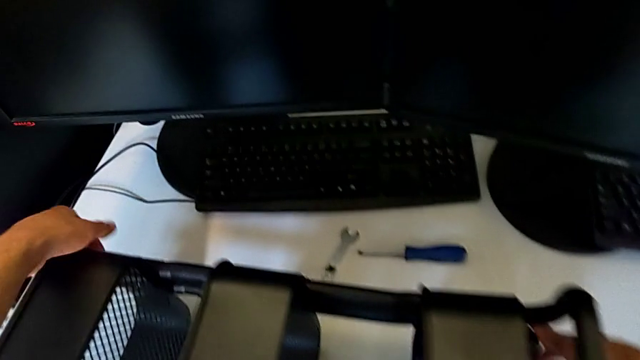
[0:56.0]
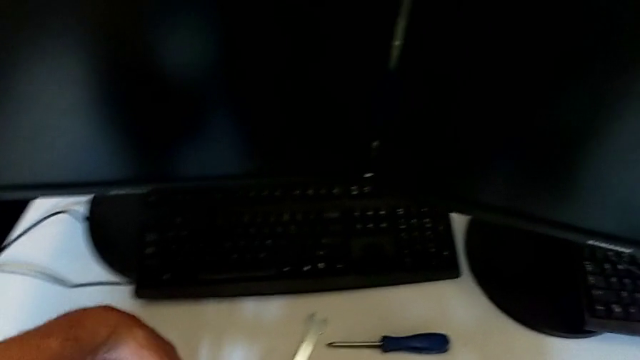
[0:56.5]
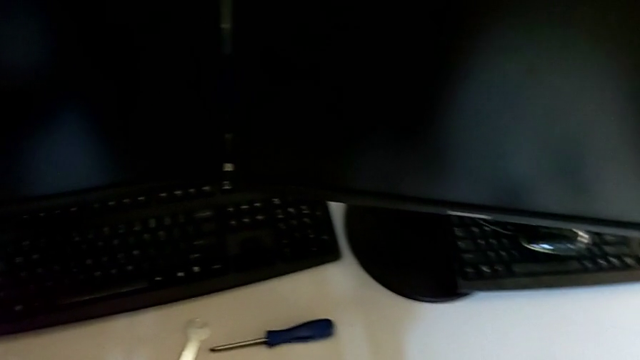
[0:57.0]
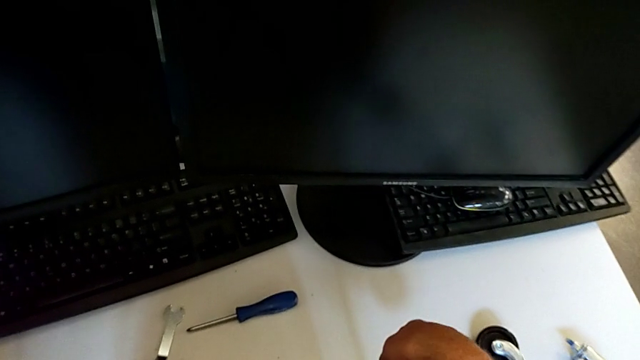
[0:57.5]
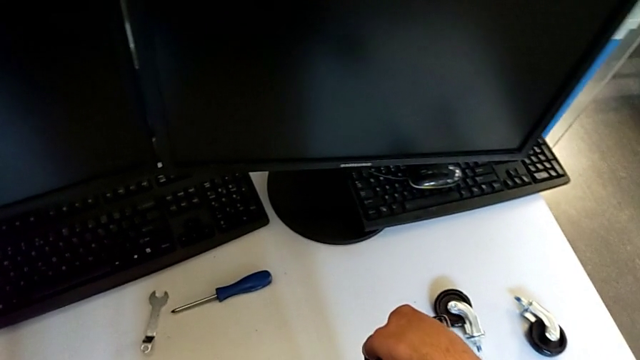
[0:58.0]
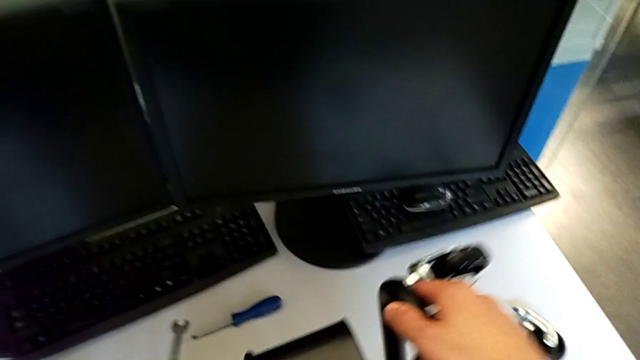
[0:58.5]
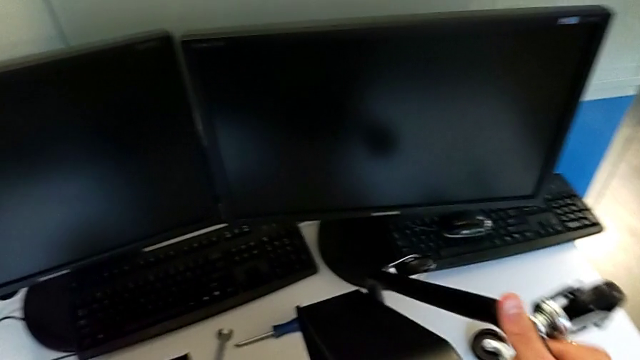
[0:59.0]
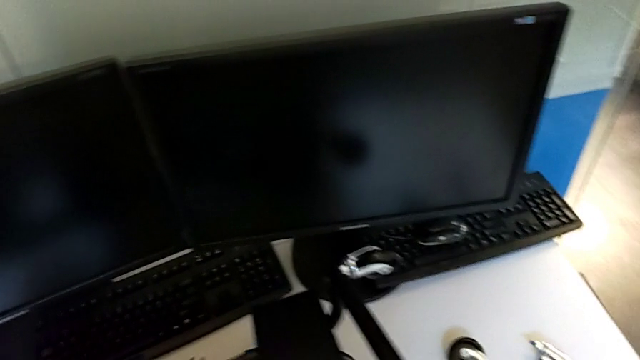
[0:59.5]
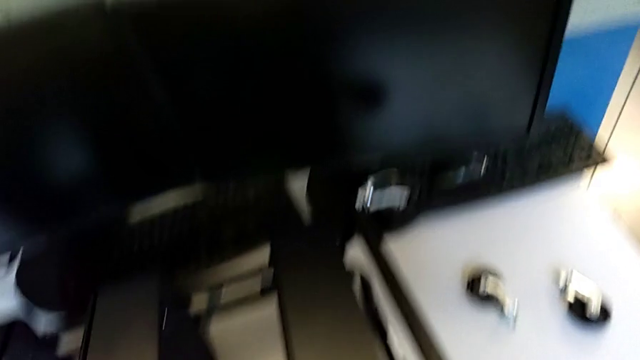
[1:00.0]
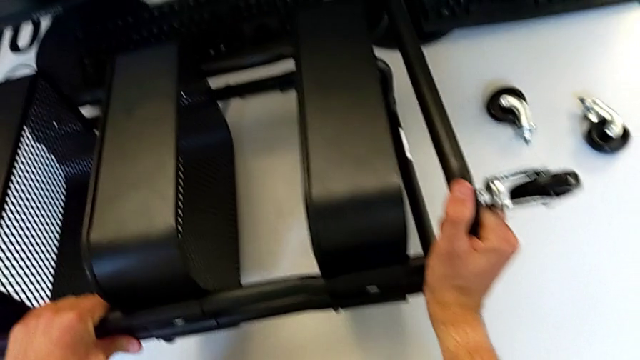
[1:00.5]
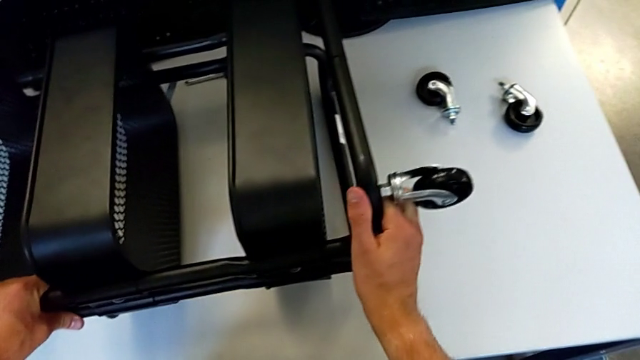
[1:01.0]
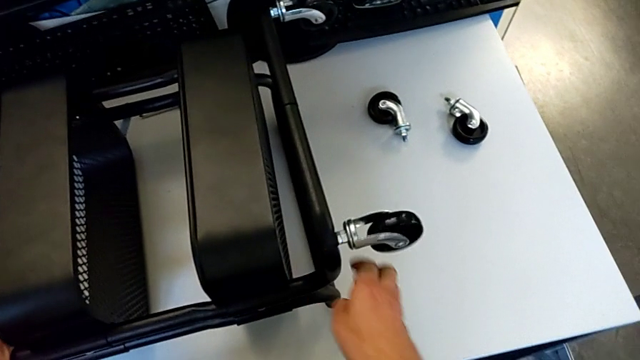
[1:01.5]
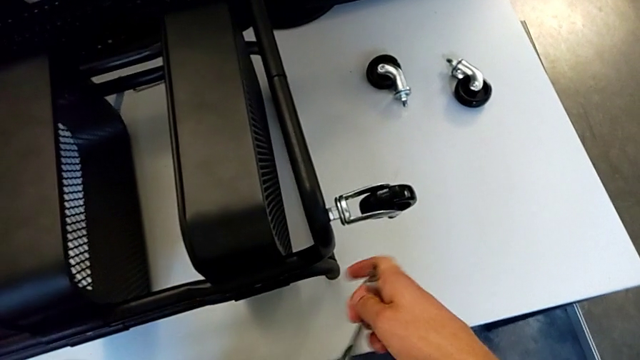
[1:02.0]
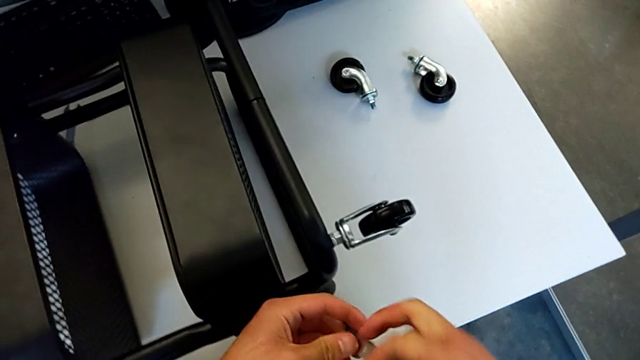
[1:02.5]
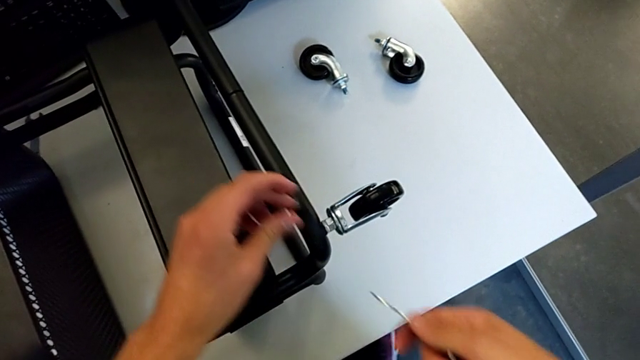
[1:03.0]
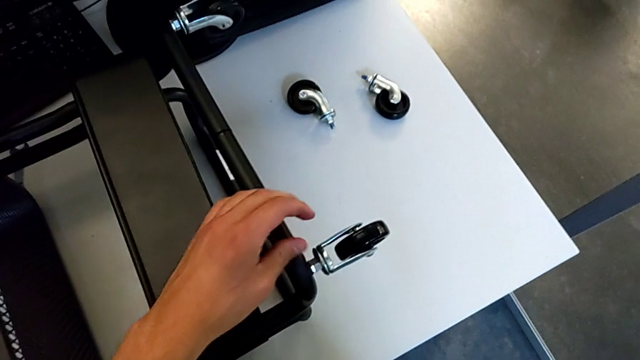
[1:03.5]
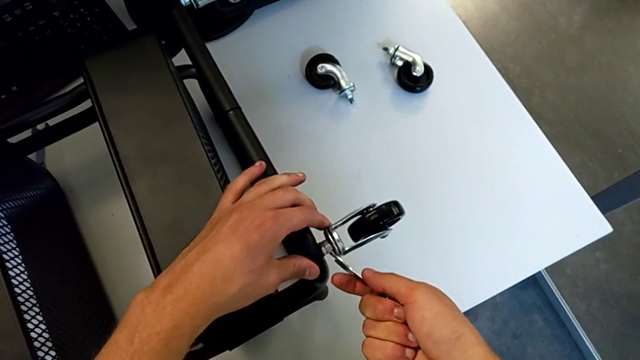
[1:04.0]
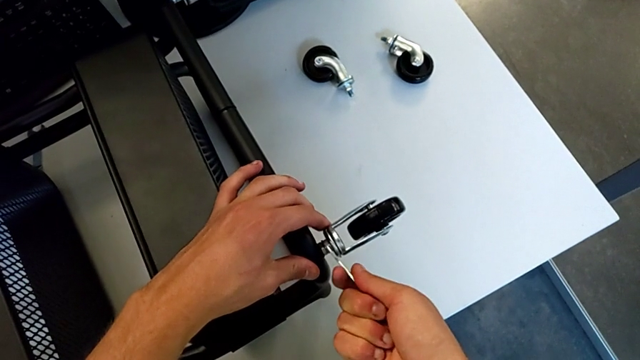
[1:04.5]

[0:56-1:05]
The camera wearer is disassembling the third wheel from the base frame. They rotate the utility cart and insert the hexagonal wrench.

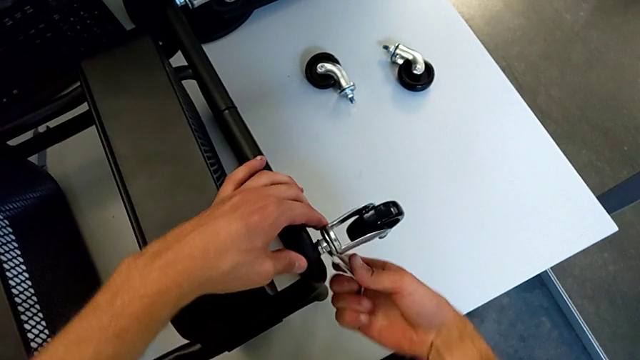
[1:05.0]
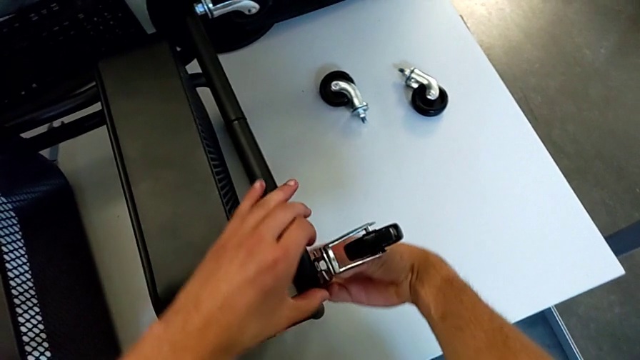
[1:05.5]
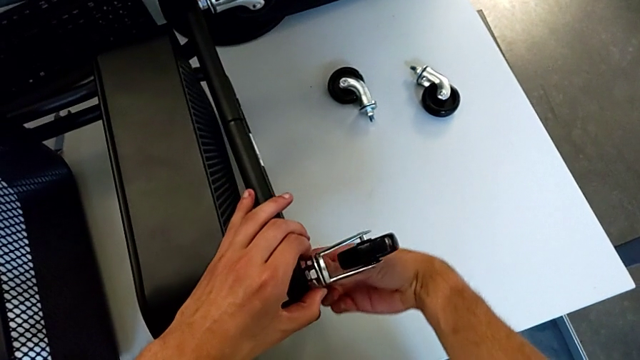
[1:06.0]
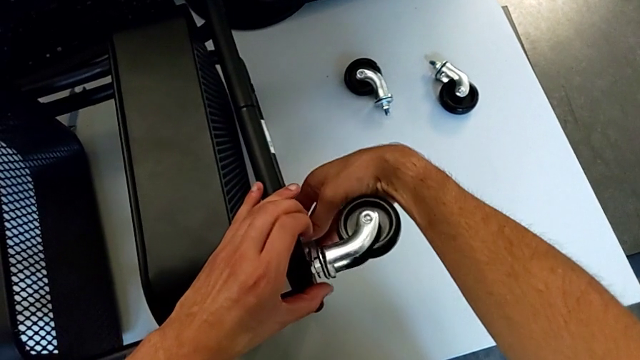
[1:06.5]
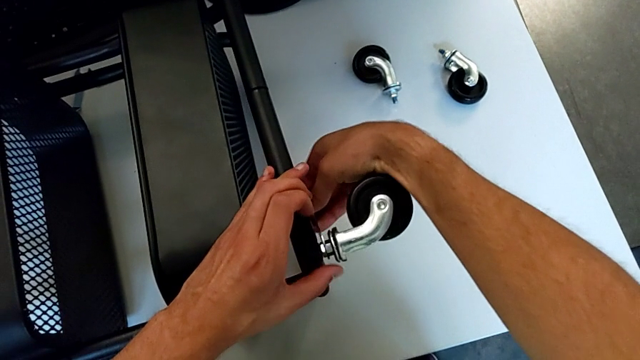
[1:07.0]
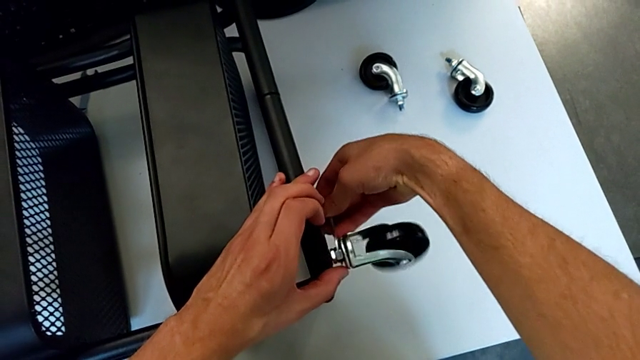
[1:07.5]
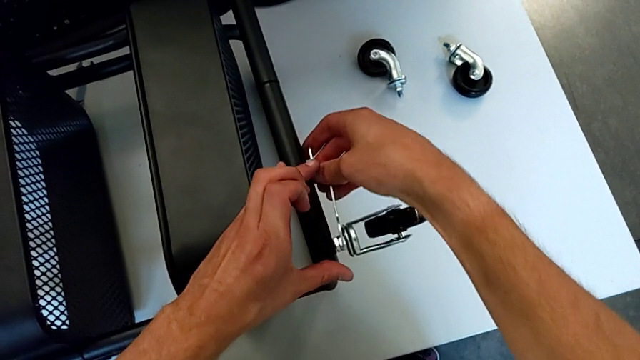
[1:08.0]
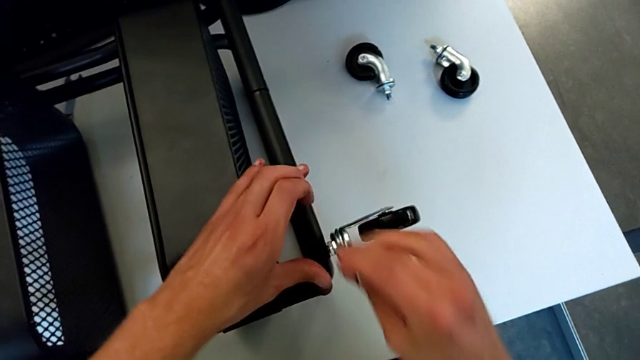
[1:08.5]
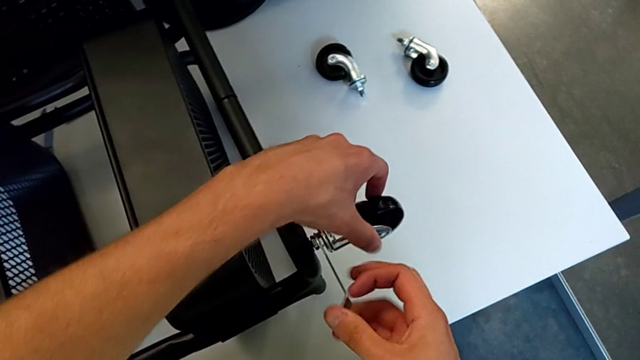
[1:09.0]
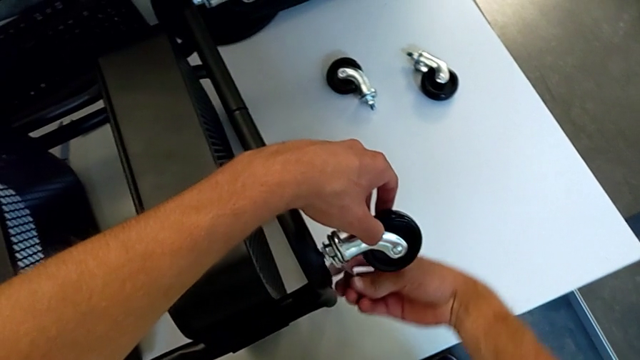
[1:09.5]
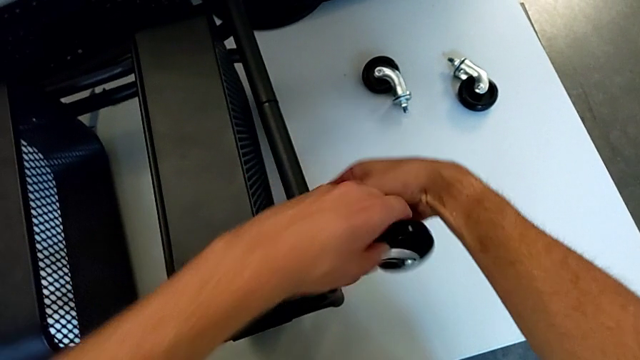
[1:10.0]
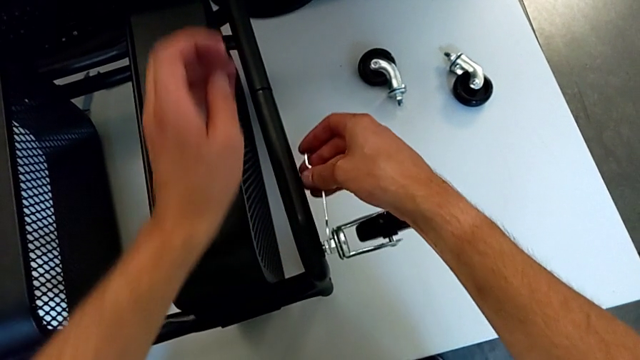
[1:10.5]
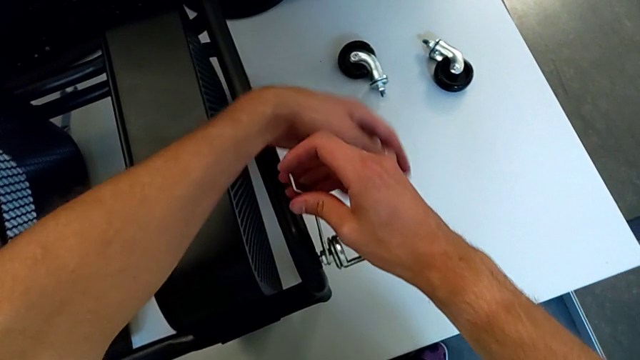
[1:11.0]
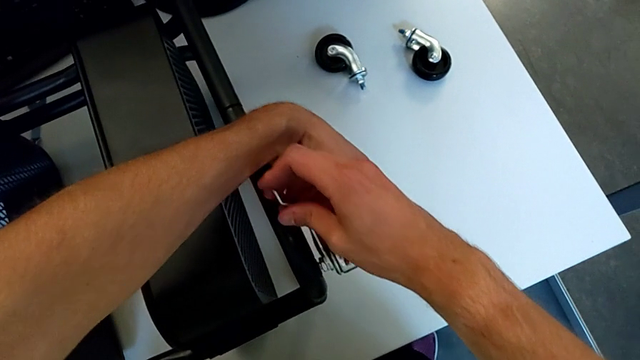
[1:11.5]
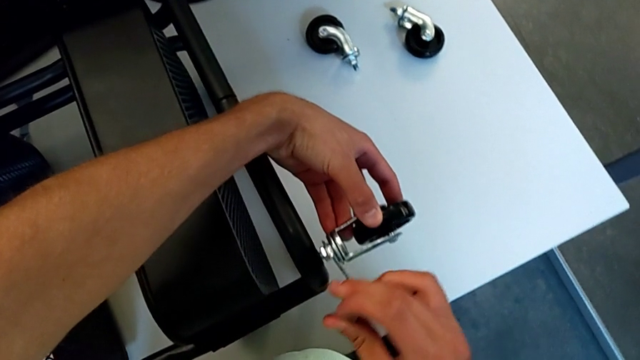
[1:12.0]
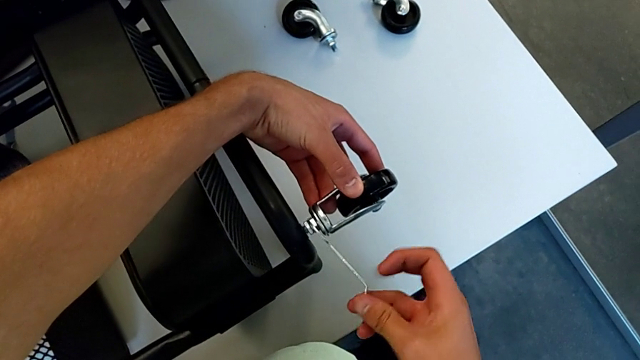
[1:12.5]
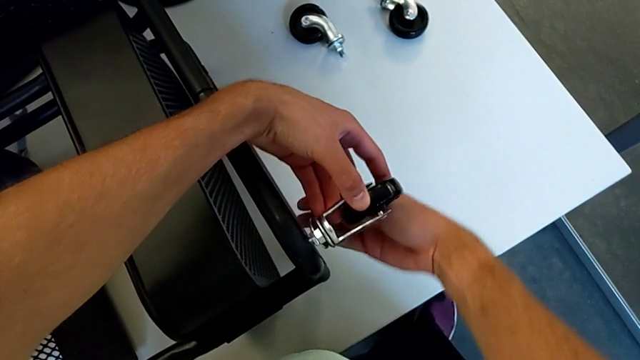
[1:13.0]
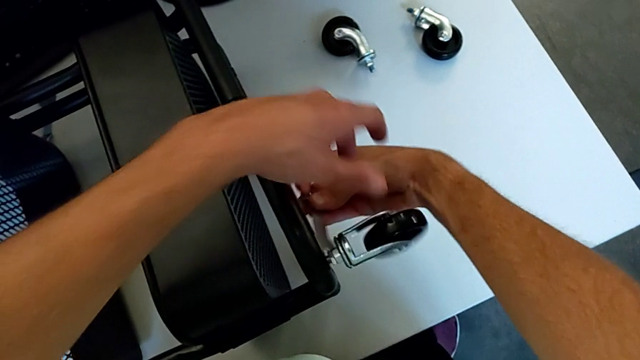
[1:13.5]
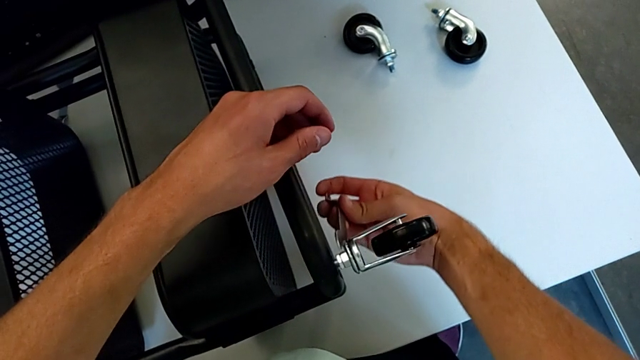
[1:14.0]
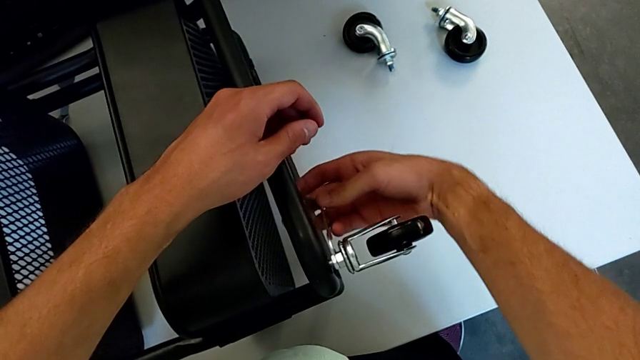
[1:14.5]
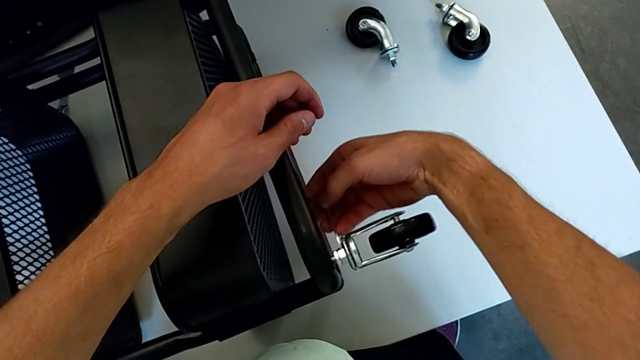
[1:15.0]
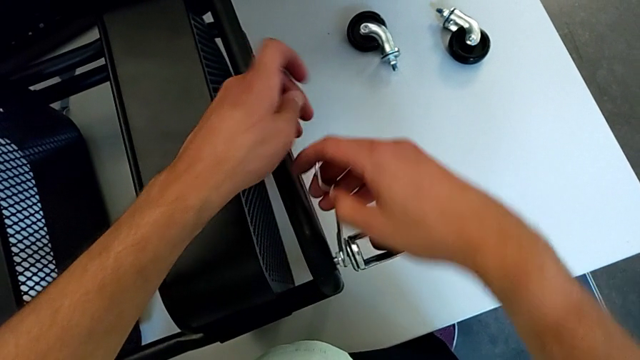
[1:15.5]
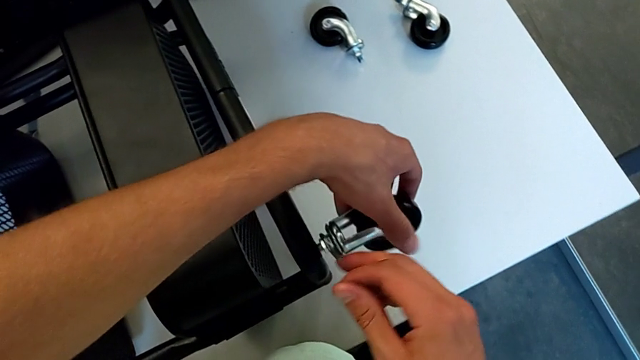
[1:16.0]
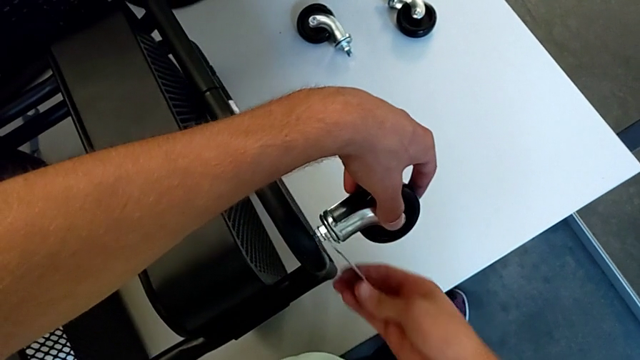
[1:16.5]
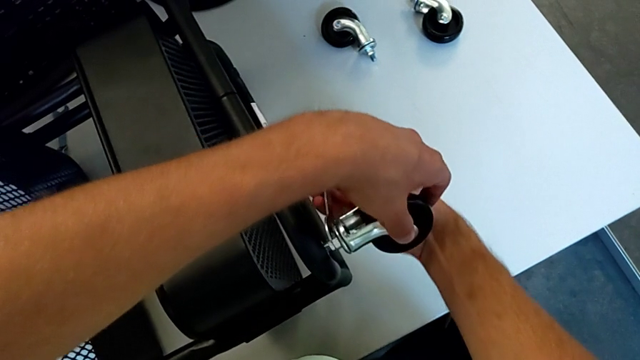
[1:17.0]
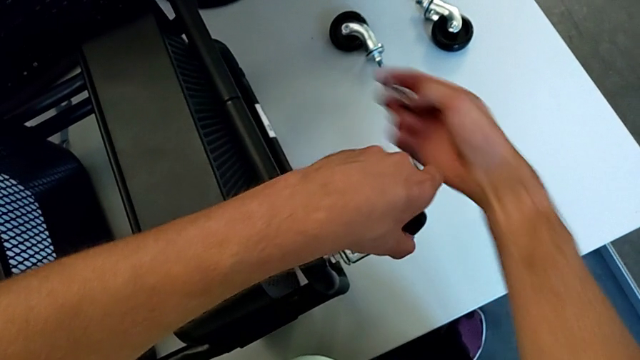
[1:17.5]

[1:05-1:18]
The camera wearer is disassembling the third wheel from the base frame. They unscrew the third wheel and withdraw the hexagonal wrench.
